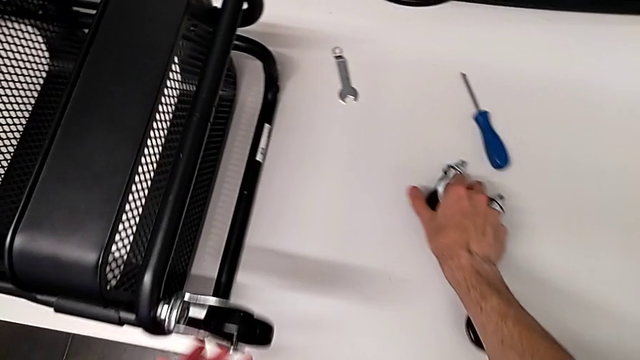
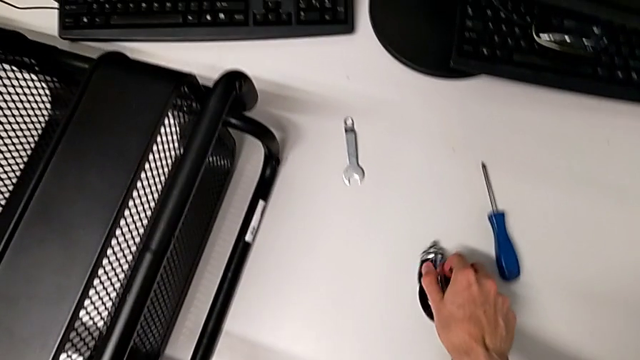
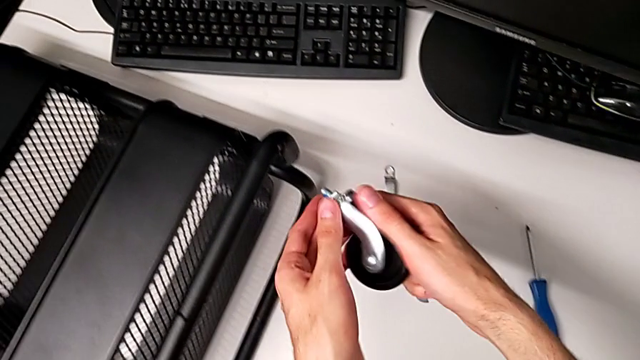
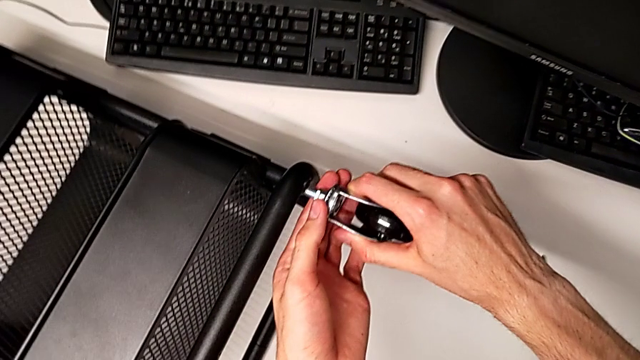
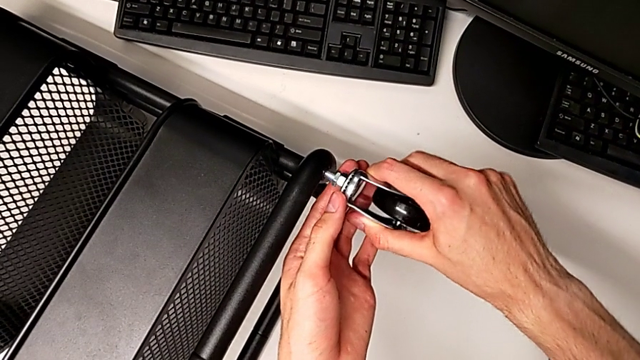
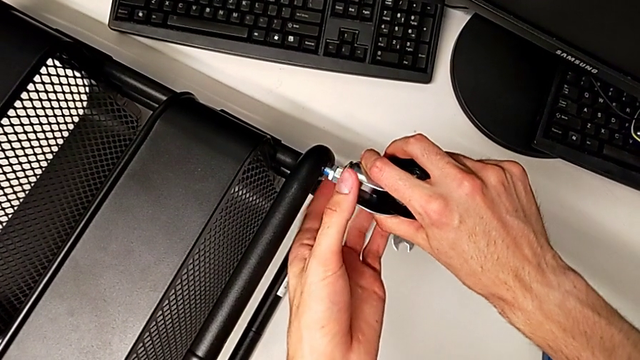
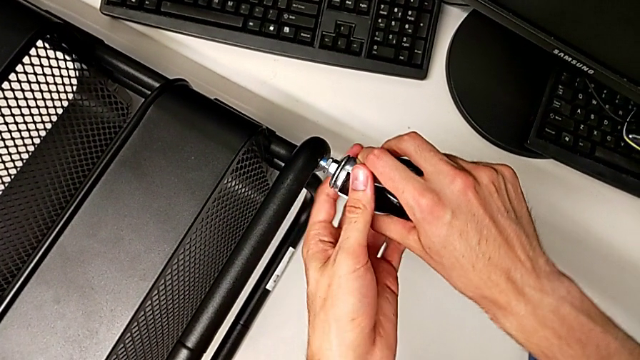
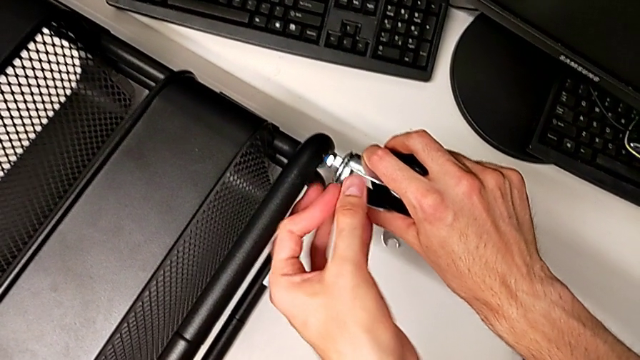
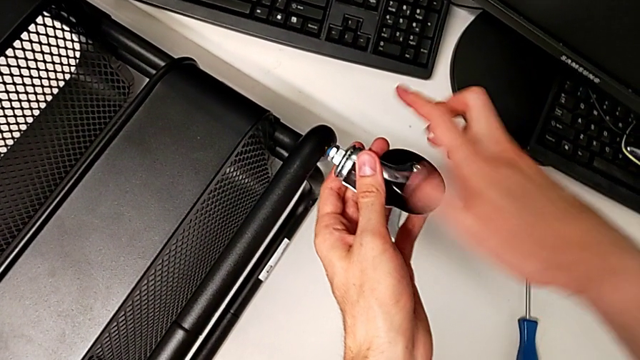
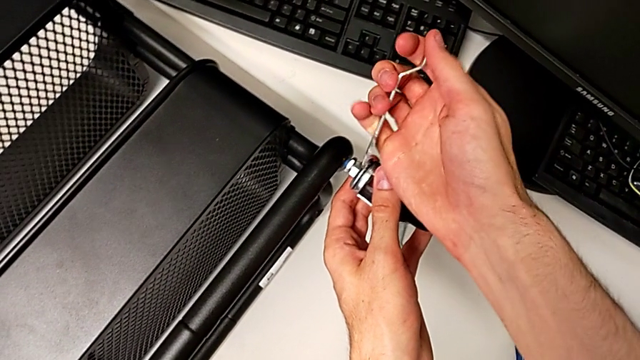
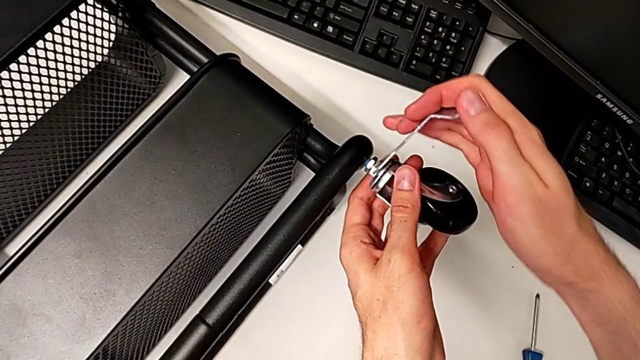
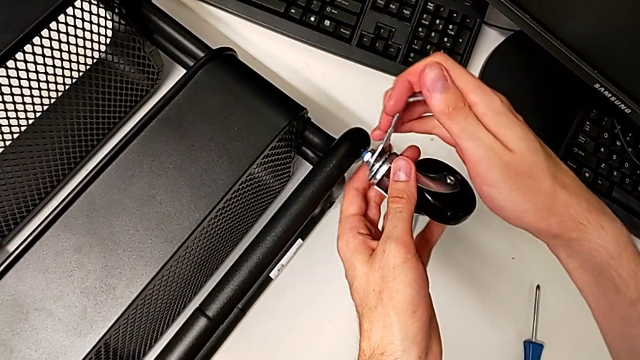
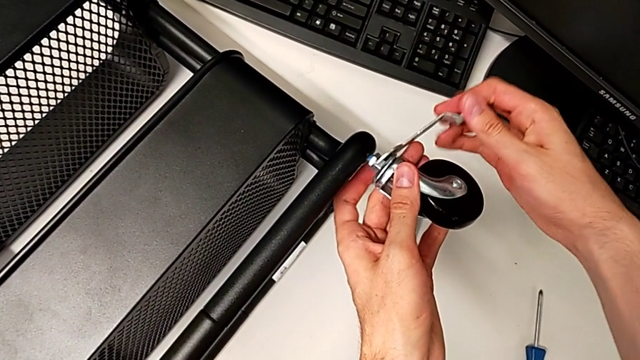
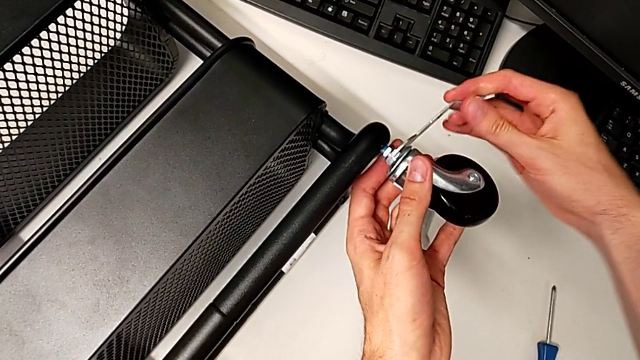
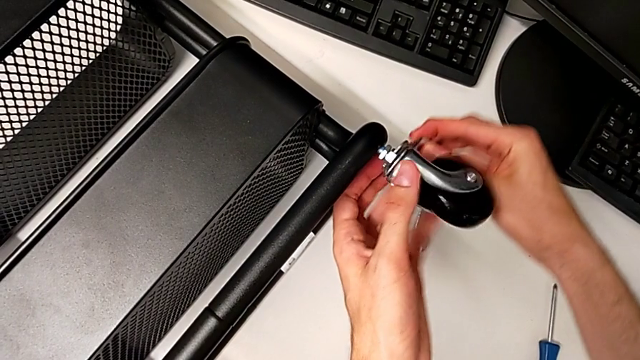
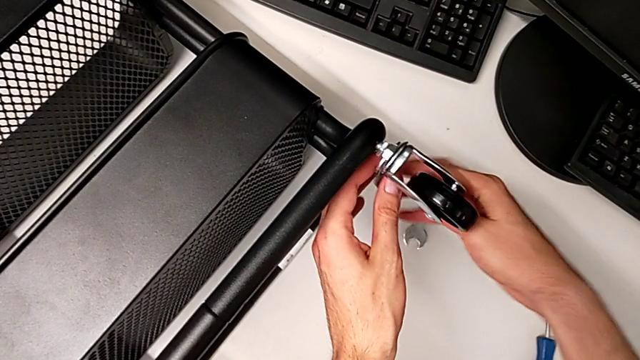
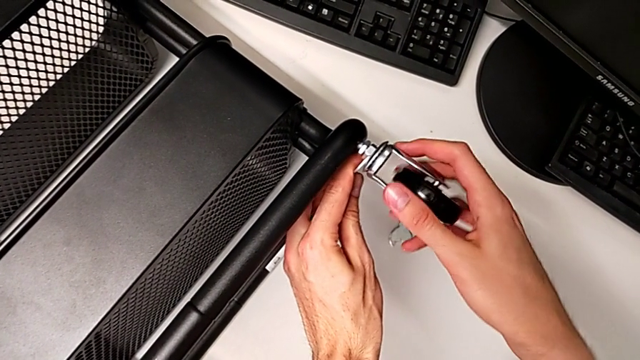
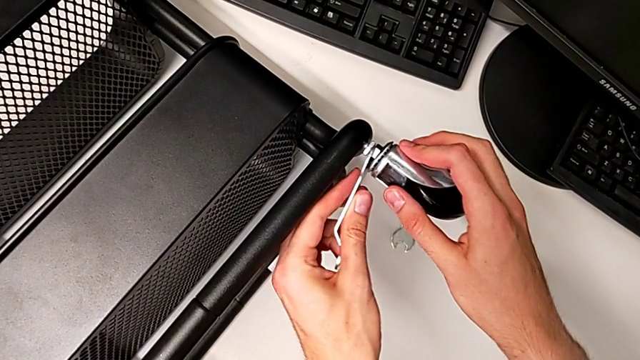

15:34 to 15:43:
The camera wearer is assembling the second wheel to the rolling cart. They begin to screw the second wheel.

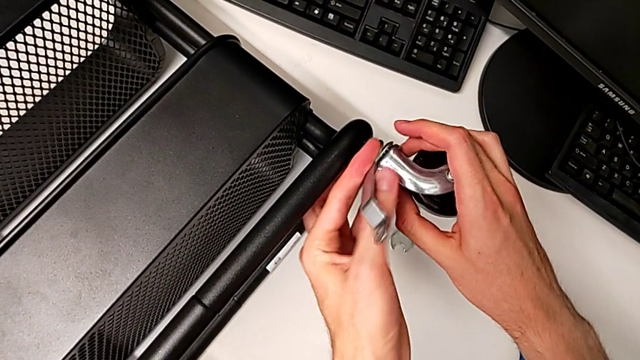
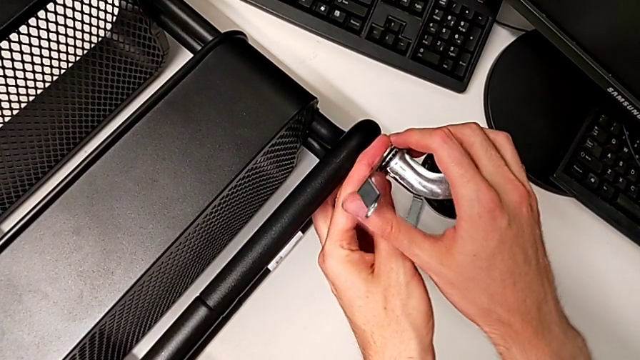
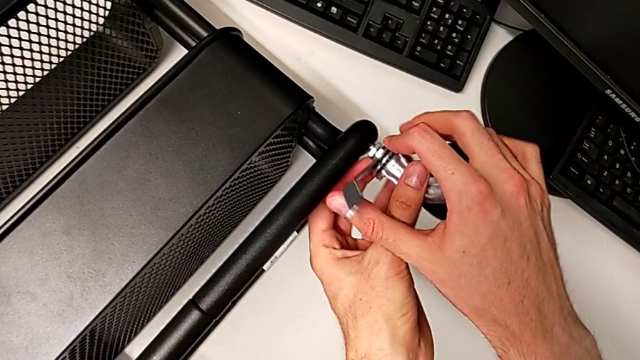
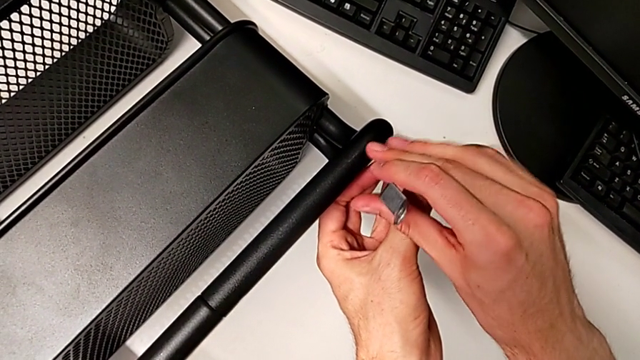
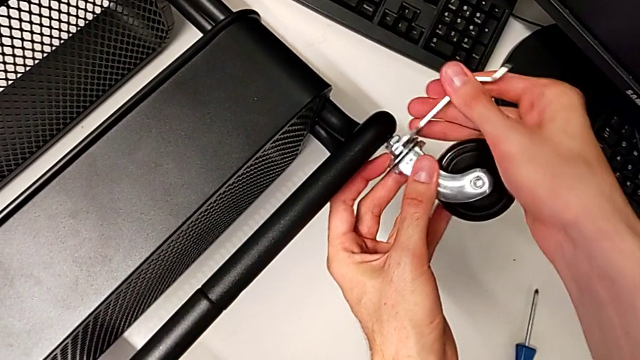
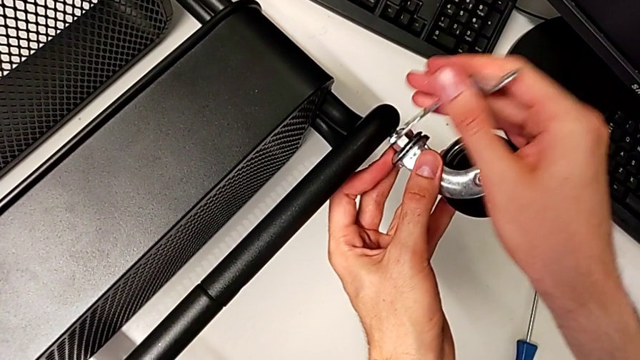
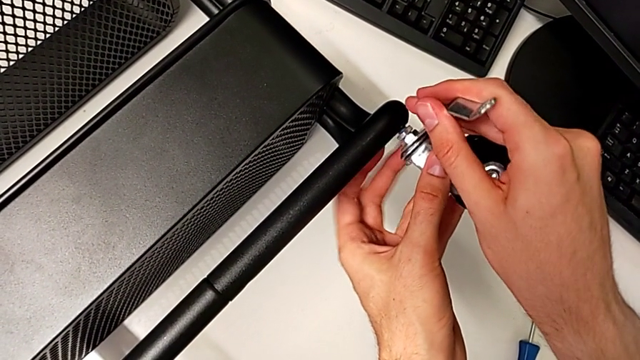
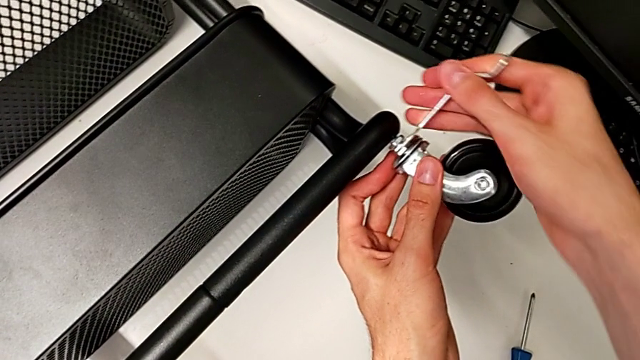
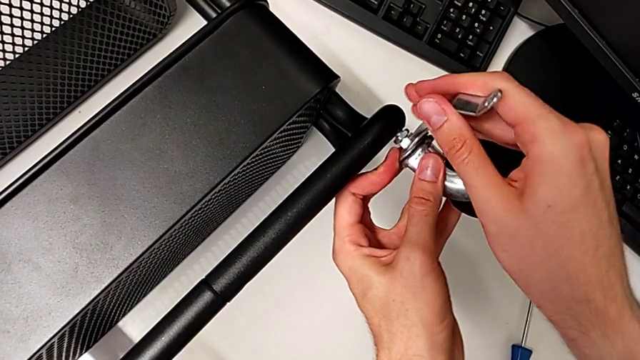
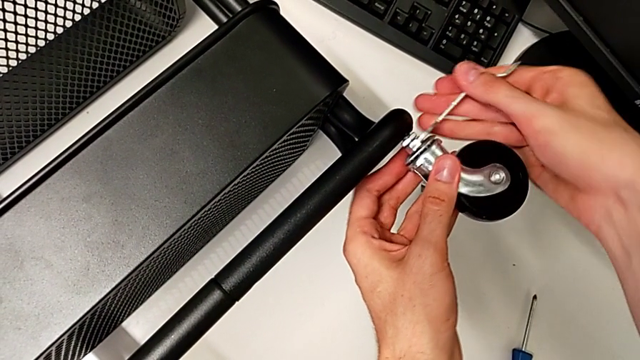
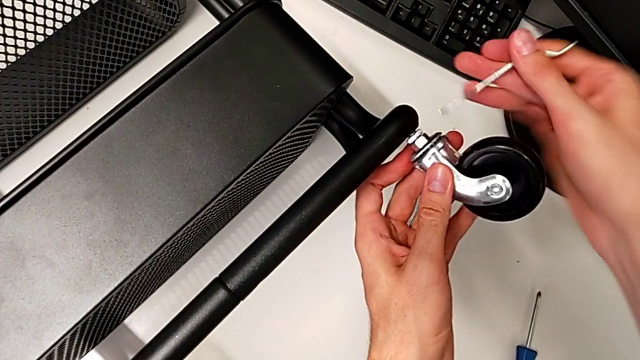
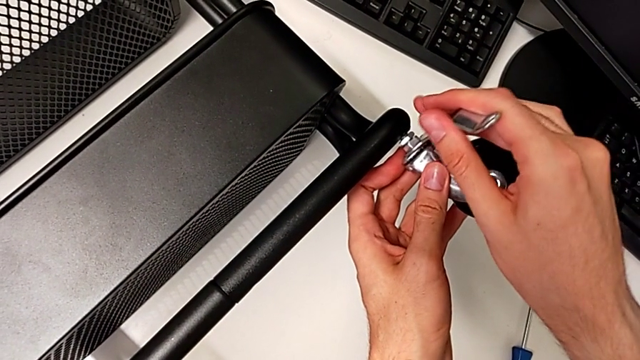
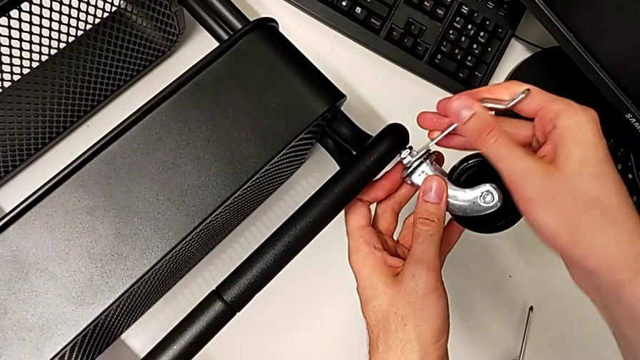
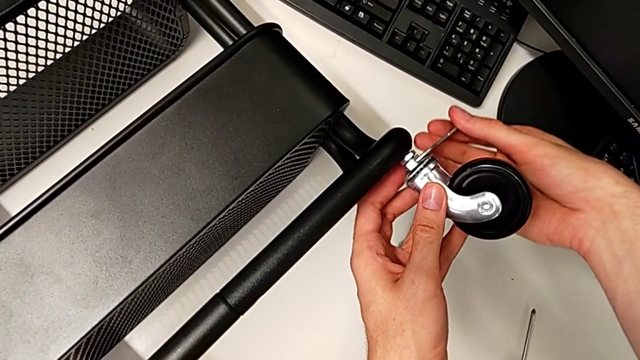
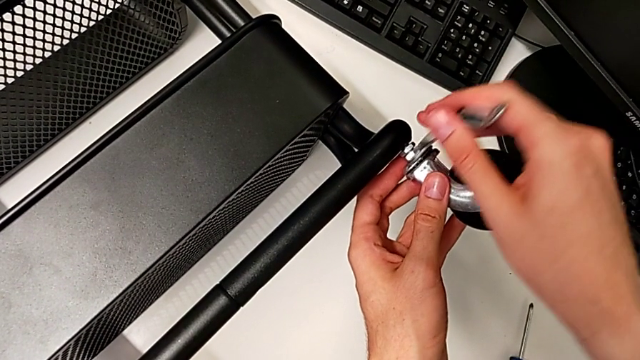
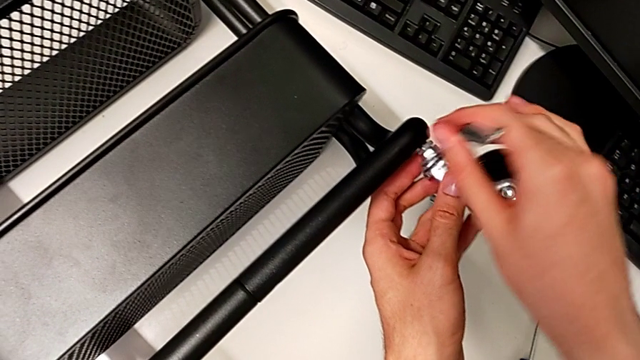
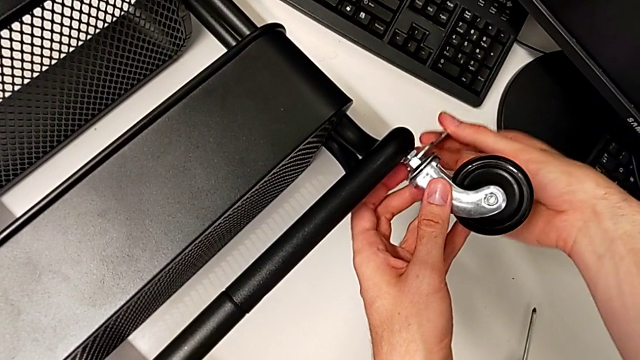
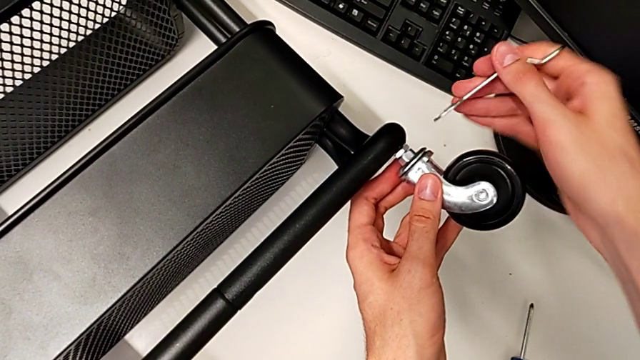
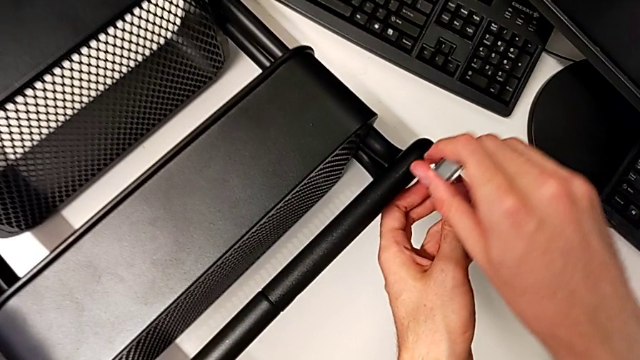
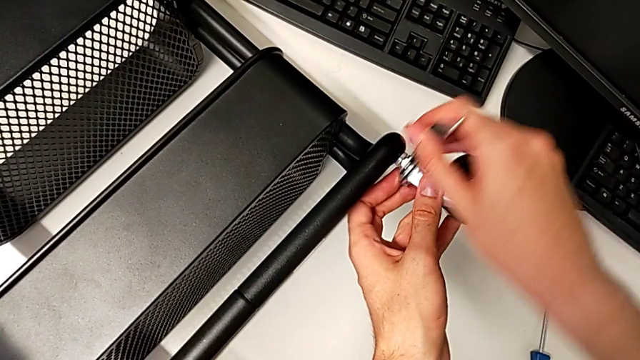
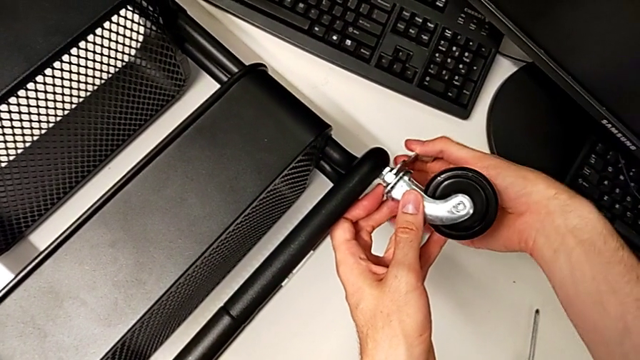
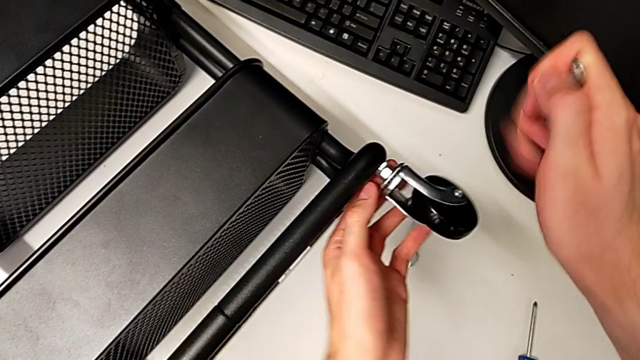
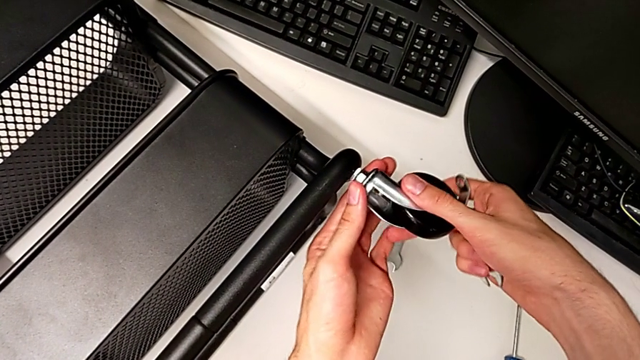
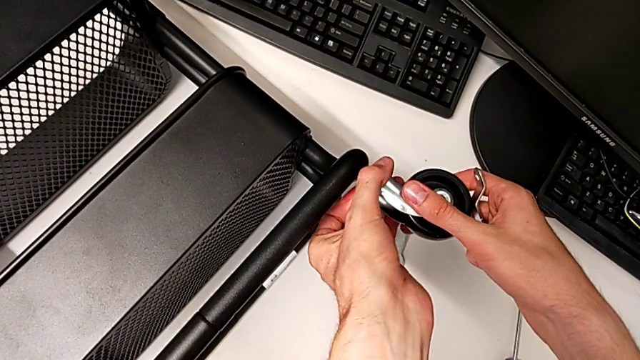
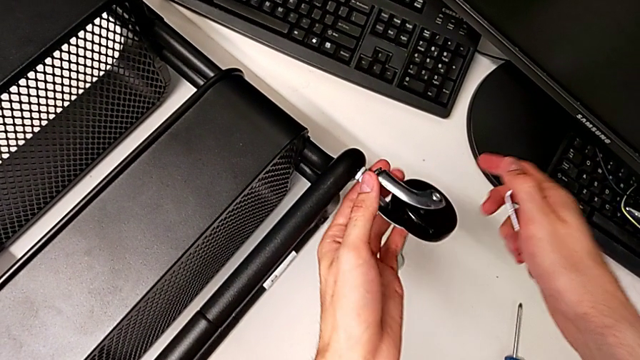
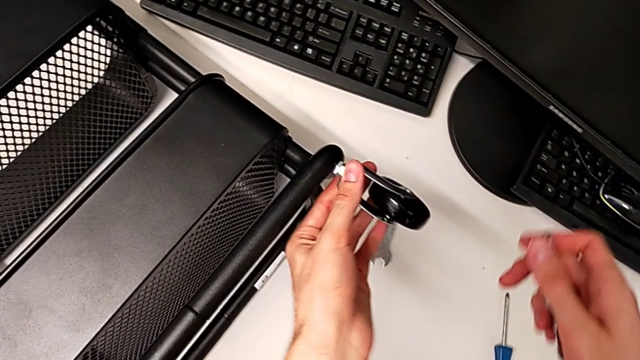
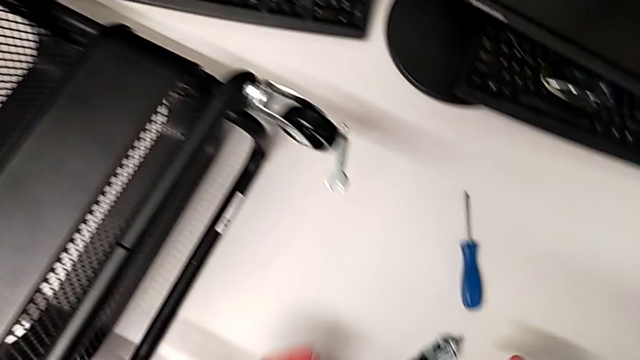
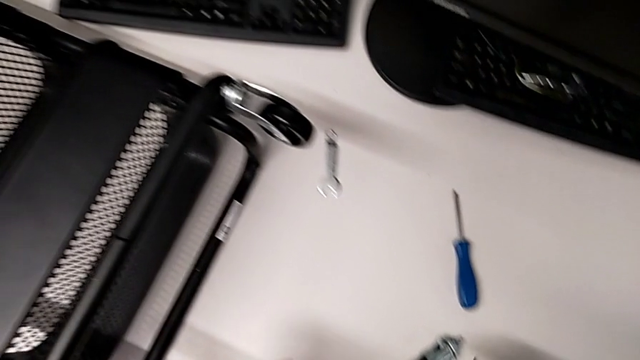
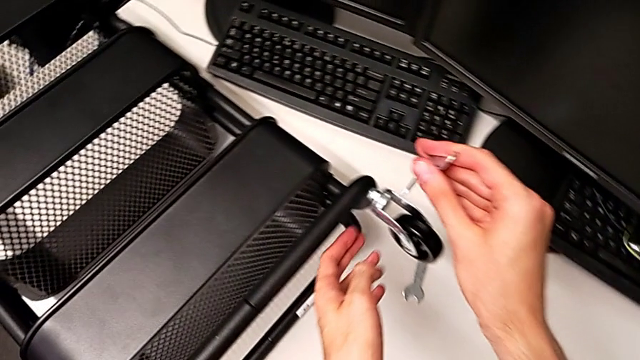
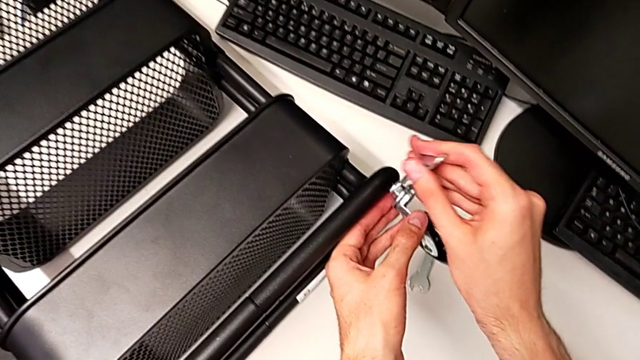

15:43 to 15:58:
The camera wearer is assembling the second wheel to the rolling cart. They keep screwing the second wheel.
